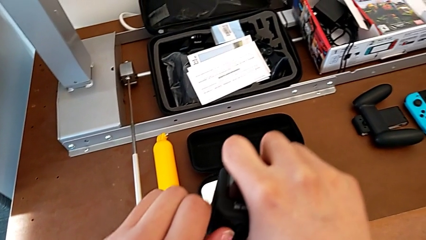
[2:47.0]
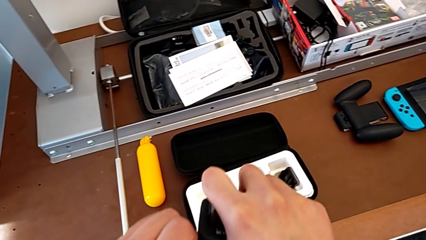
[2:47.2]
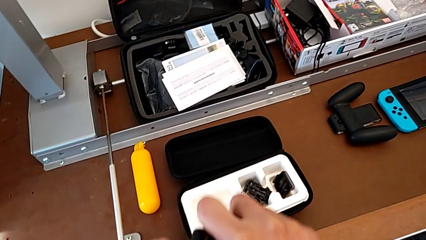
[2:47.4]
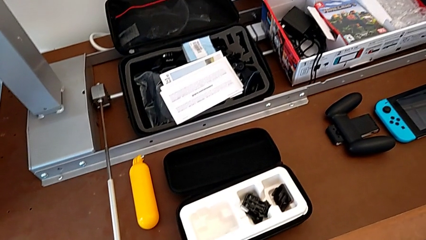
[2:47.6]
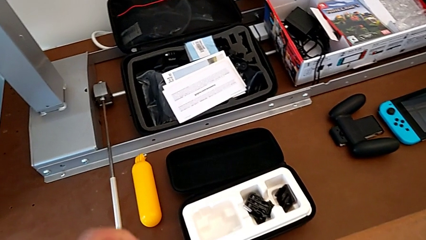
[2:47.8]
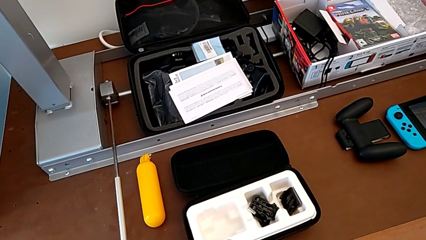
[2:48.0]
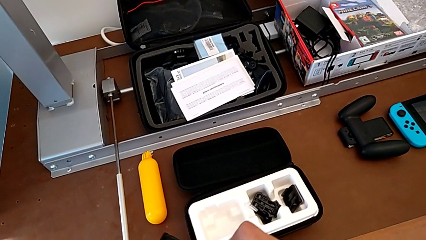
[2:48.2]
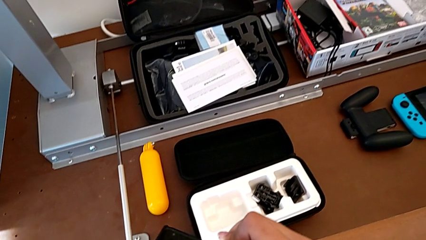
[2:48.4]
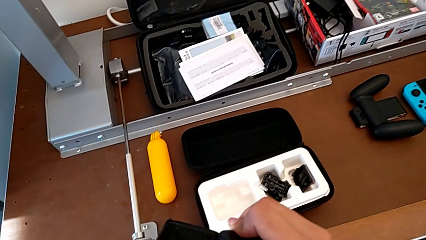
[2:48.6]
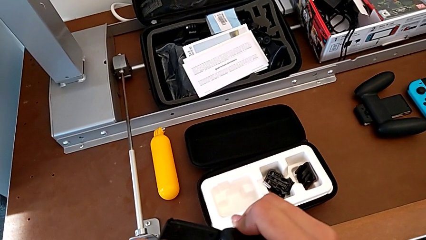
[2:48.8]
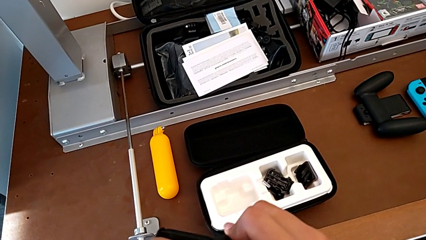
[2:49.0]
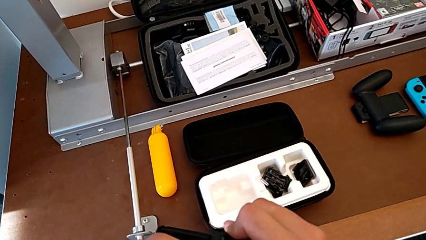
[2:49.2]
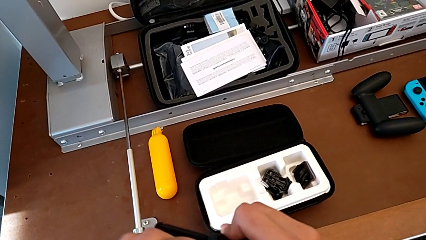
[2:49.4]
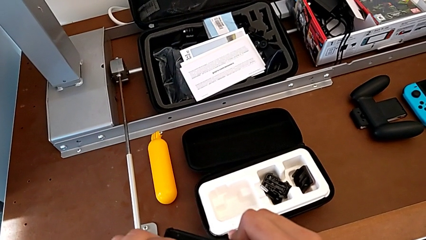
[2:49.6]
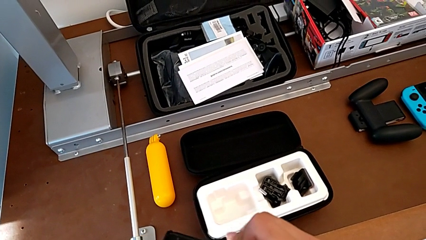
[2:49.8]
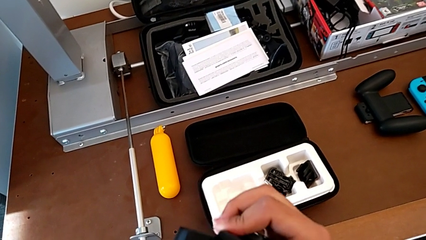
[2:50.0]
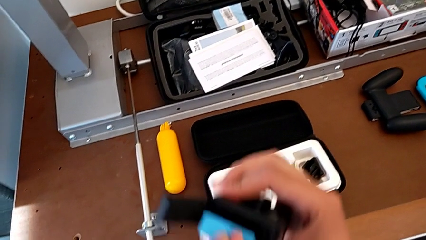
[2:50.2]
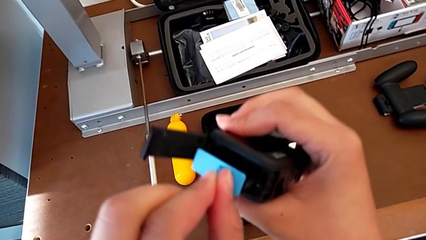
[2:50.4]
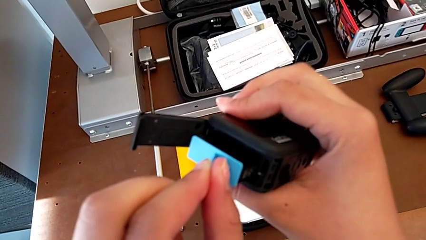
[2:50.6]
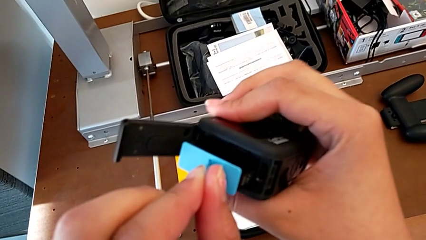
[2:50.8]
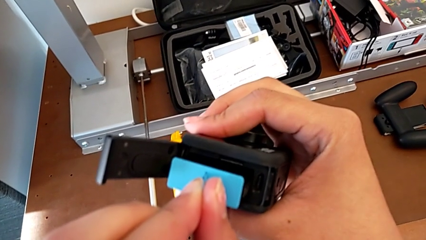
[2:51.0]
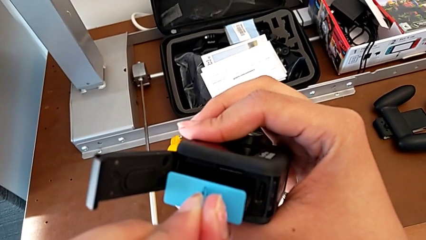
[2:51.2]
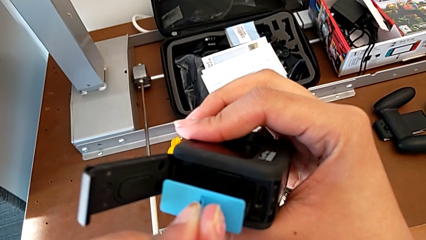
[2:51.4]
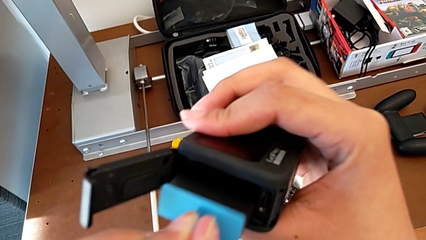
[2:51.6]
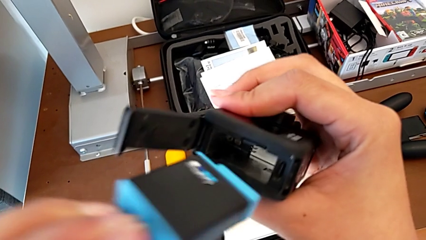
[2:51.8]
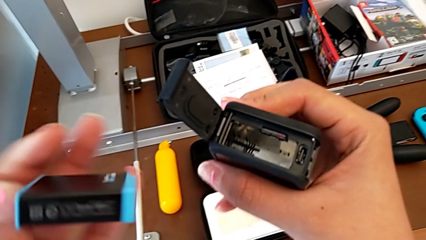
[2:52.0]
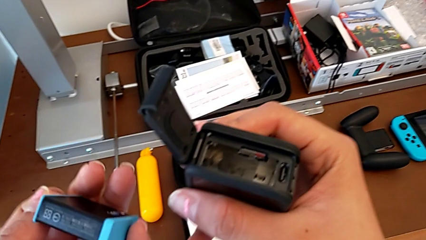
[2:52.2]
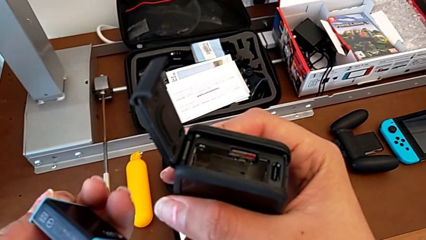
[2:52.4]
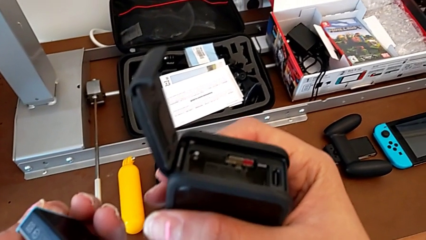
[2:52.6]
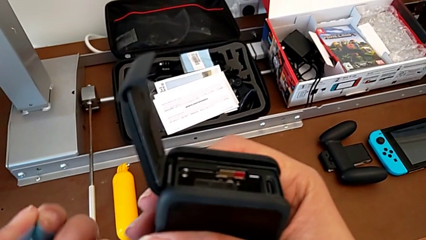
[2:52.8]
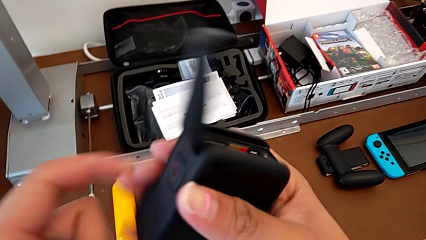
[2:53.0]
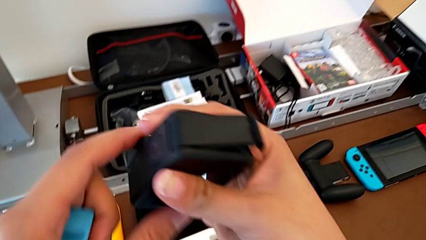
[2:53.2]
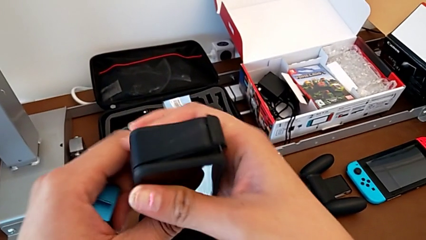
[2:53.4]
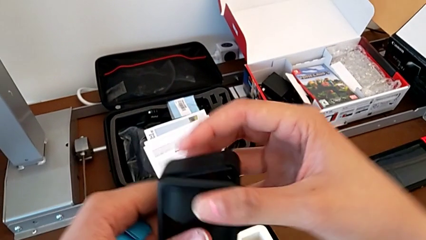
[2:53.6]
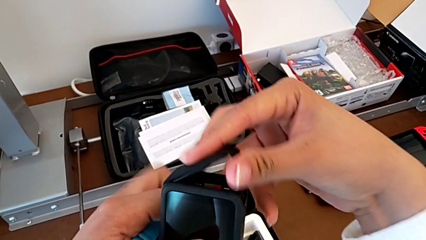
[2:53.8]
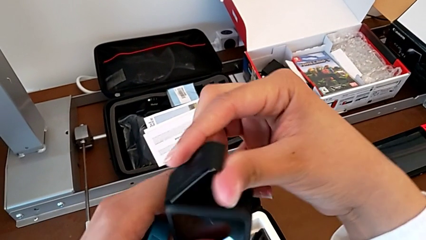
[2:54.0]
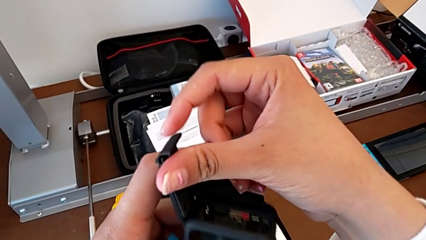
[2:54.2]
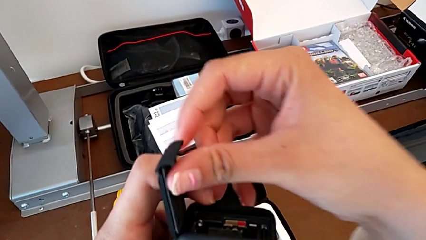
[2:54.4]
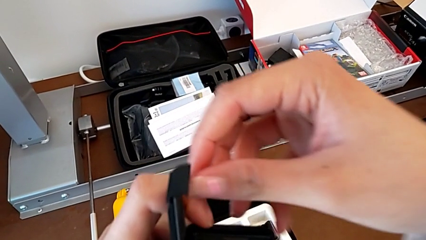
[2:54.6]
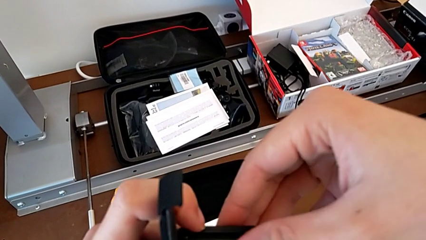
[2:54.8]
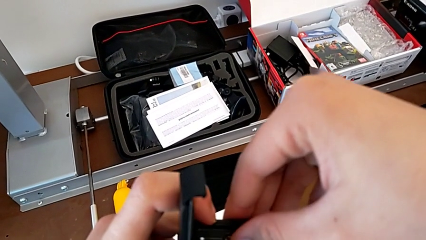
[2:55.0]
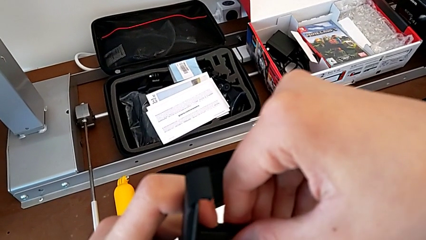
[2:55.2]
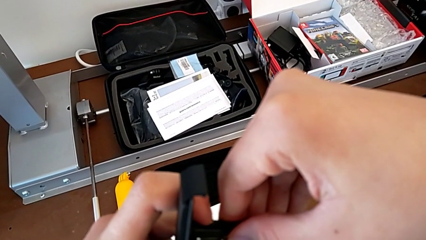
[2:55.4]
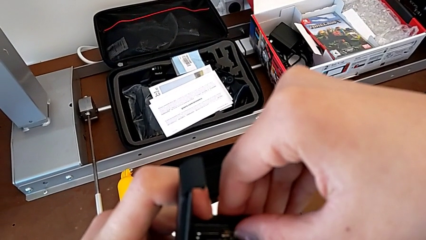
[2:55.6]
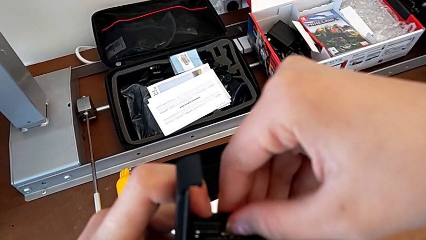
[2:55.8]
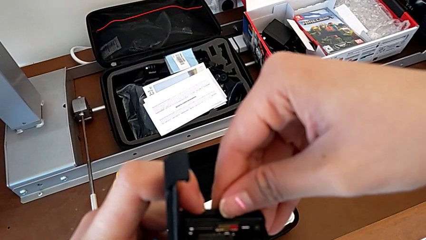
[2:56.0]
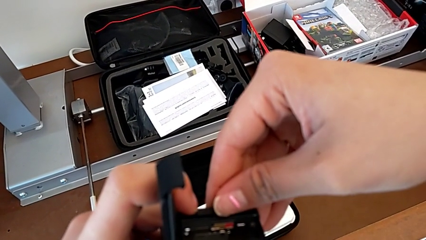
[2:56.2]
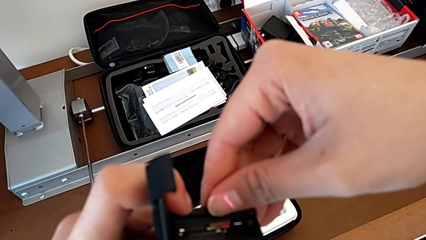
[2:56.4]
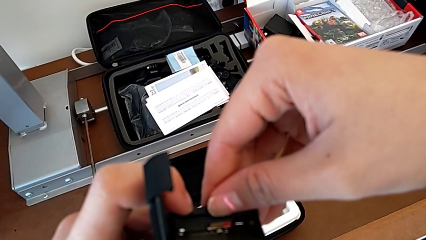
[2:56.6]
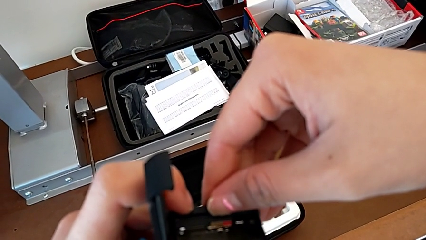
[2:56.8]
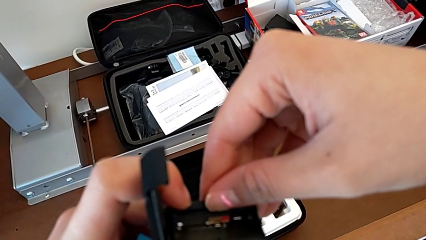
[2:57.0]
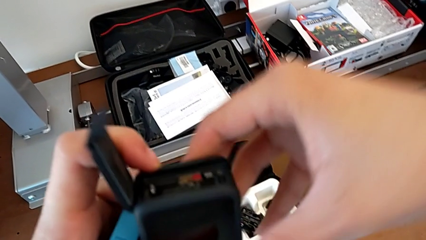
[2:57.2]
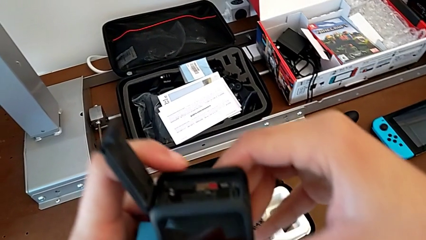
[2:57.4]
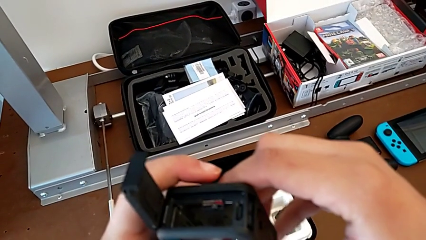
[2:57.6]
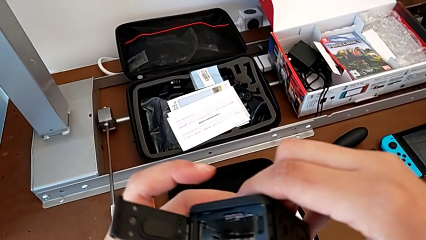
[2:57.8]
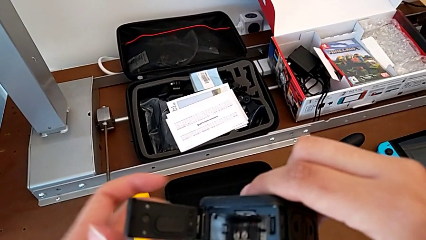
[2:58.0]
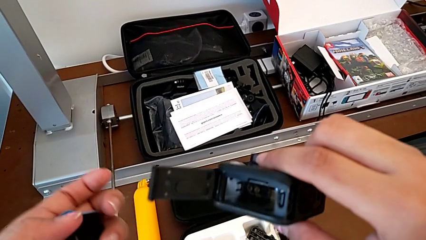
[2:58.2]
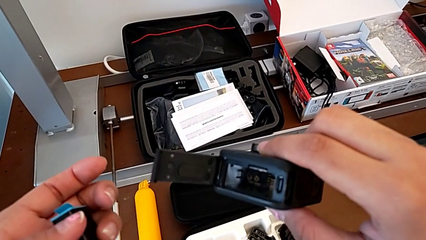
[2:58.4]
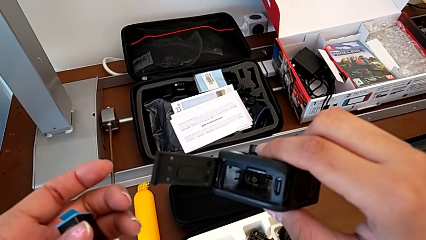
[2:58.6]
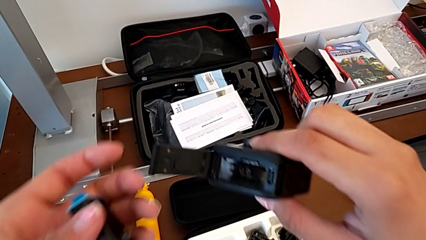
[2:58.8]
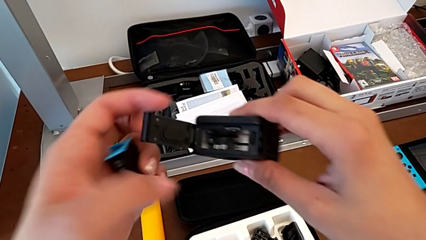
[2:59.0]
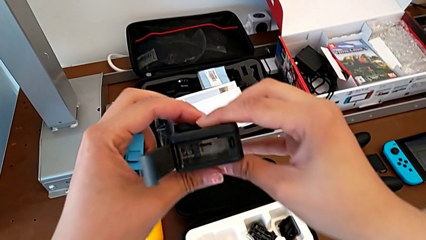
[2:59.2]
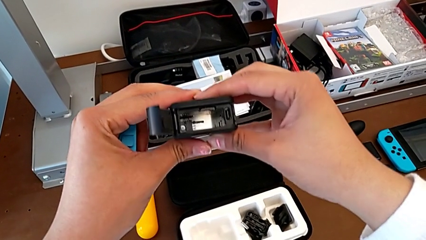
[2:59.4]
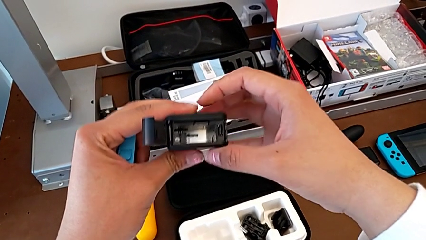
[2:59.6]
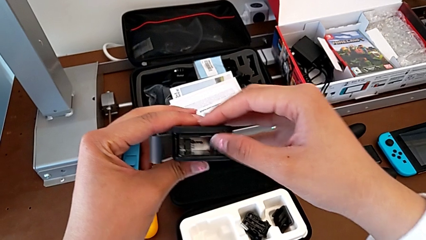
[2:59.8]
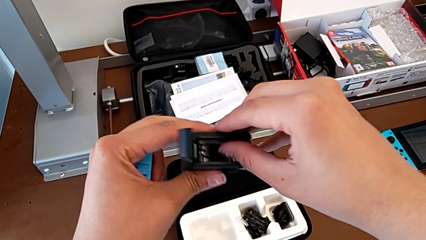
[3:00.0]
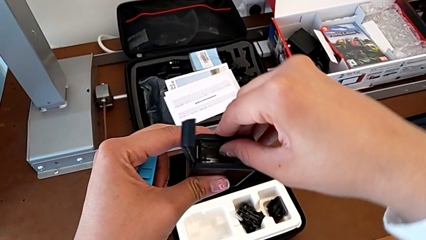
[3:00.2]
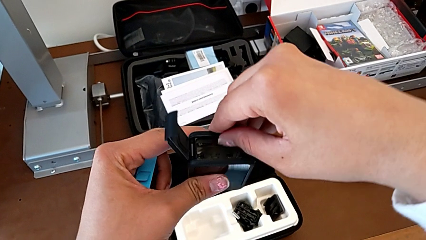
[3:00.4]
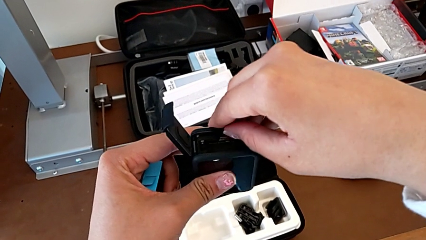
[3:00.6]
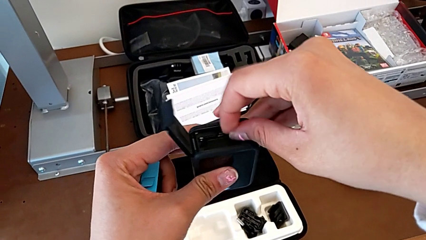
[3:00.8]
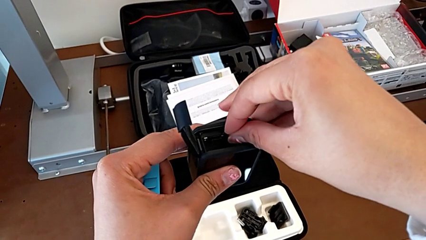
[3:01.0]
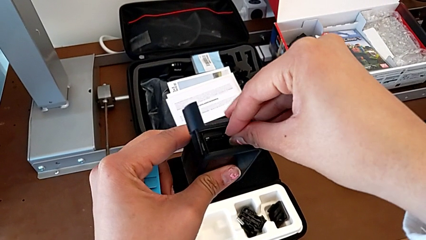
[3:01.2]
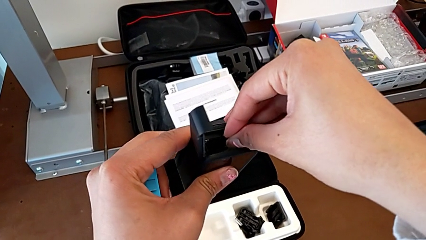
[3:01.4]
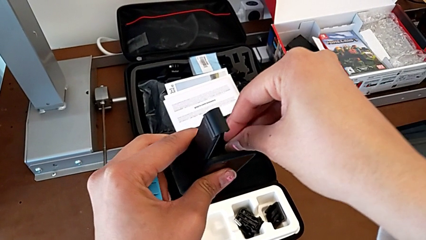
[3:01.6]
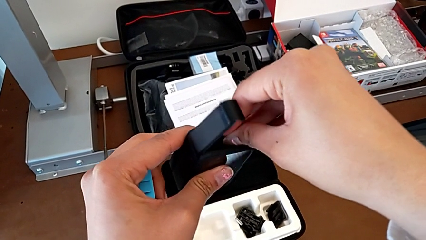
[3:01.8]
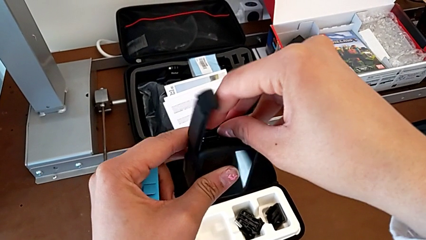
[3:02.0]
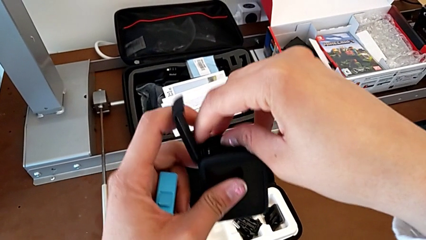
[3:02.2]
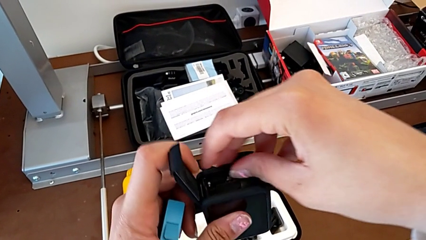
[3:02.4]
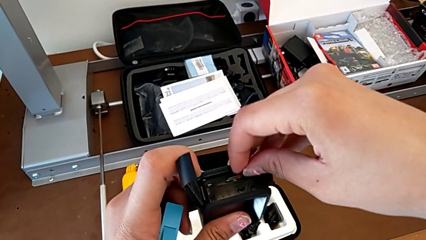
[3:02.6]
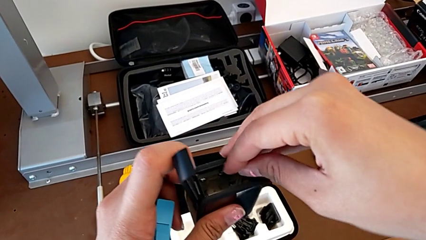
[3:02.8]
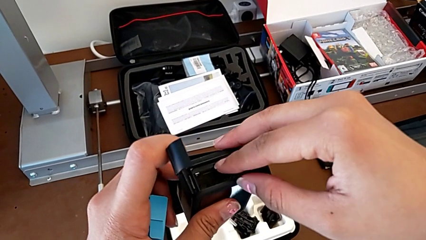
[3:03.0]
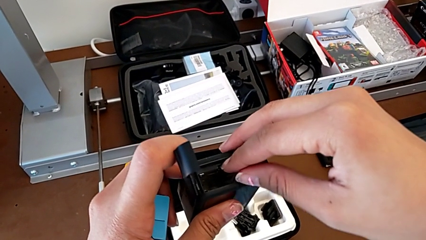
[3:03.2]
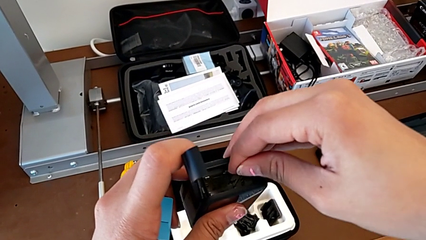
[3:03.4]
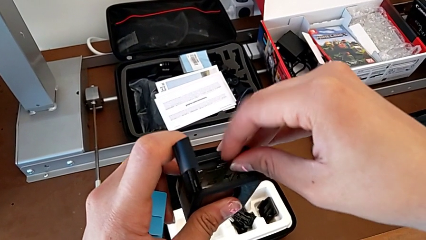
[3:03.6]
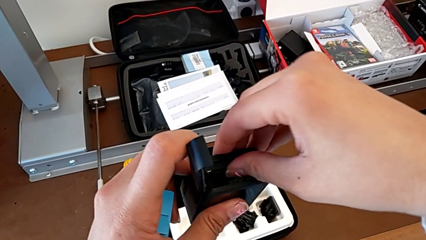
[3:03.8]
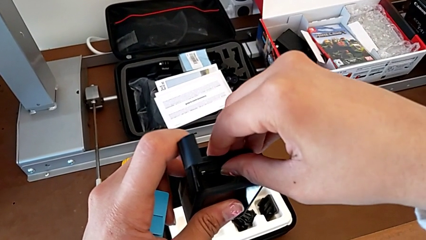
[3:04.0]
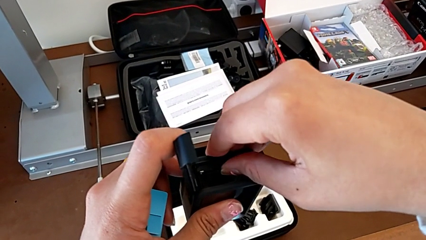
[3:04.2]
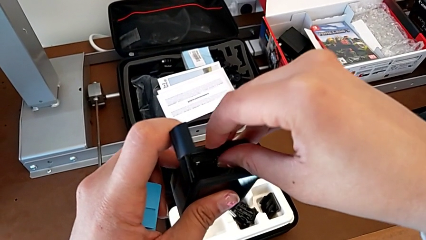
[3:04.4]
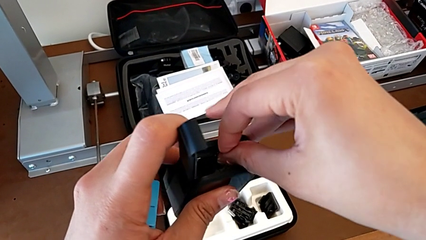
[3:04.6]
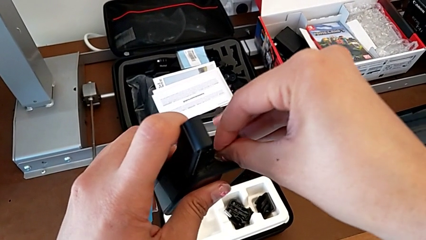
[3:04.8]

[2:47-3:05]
The camera wearer is inserting an SD card. They open the battery door, hold the battery, pull it, push the battery door, grab the SD card, inspect the GoPro and grab the SD card twice.
